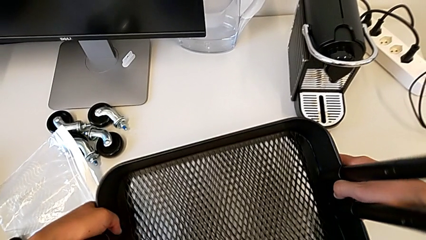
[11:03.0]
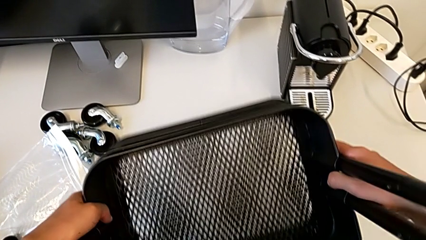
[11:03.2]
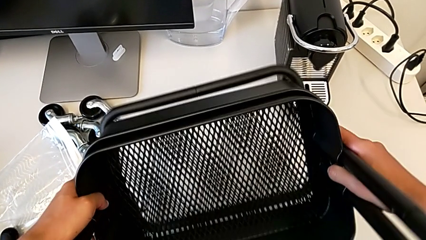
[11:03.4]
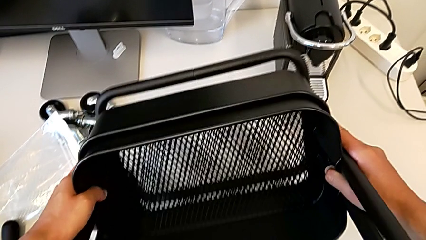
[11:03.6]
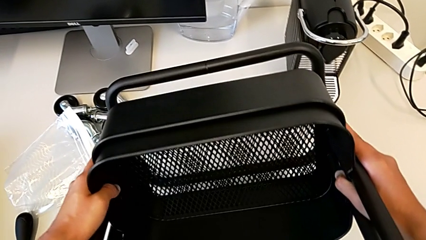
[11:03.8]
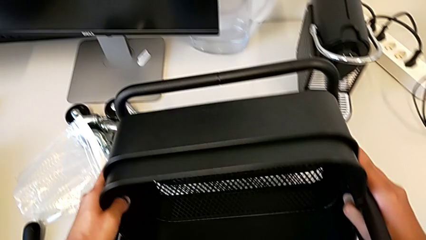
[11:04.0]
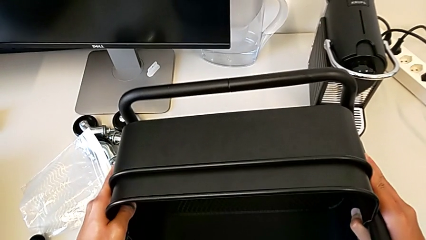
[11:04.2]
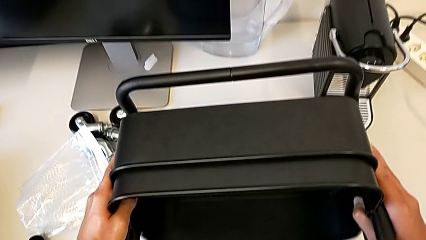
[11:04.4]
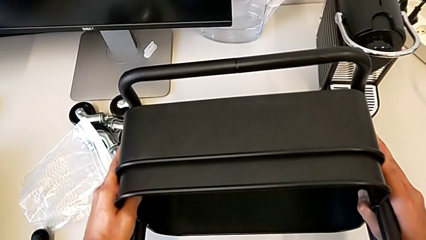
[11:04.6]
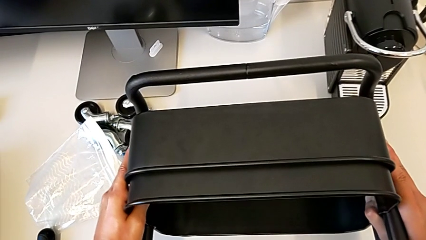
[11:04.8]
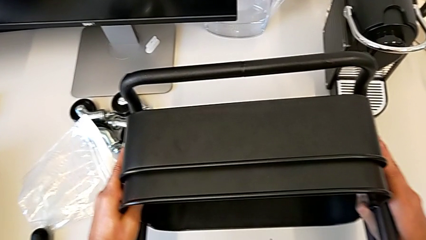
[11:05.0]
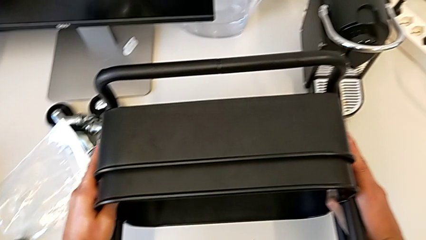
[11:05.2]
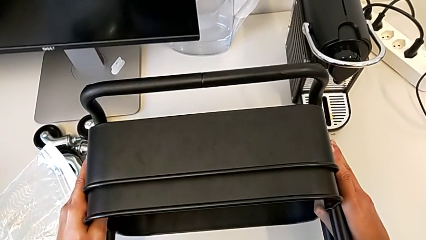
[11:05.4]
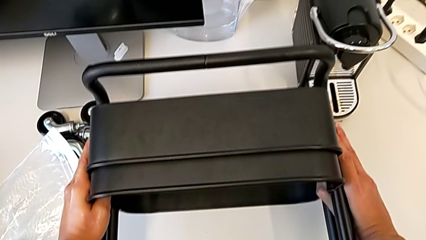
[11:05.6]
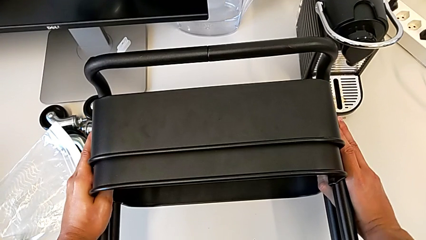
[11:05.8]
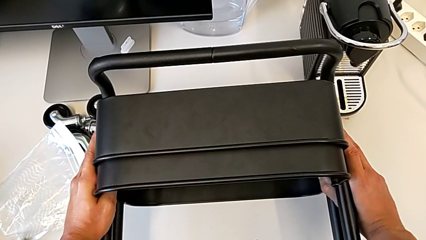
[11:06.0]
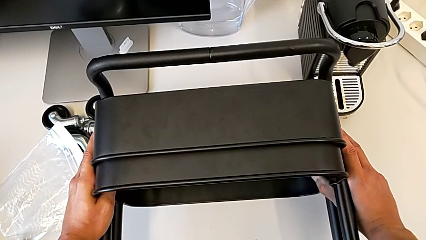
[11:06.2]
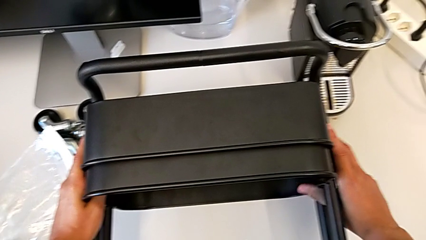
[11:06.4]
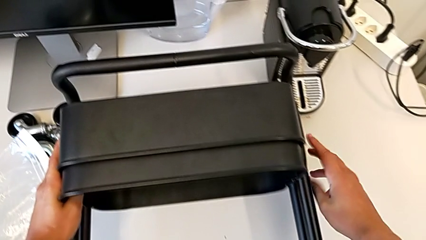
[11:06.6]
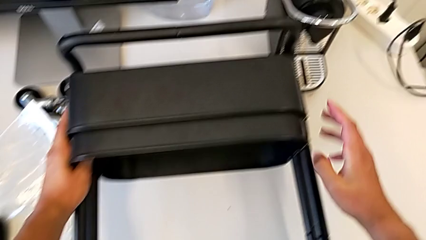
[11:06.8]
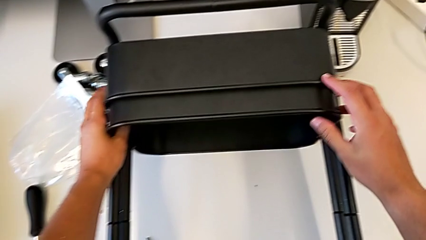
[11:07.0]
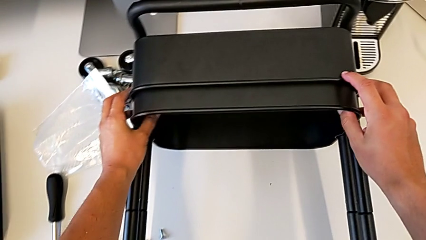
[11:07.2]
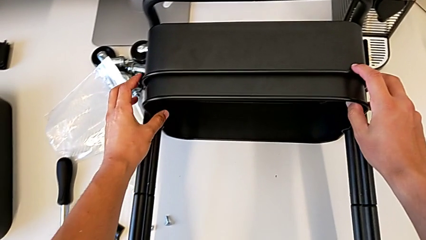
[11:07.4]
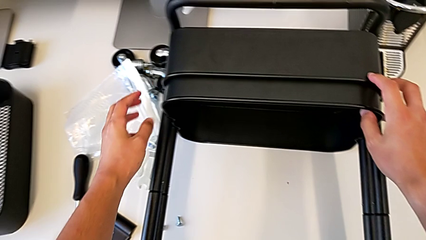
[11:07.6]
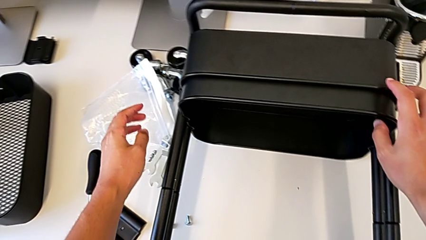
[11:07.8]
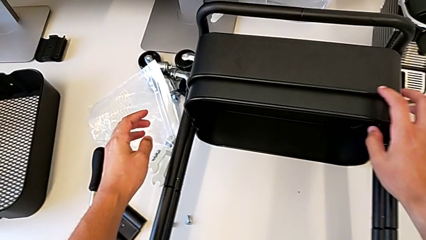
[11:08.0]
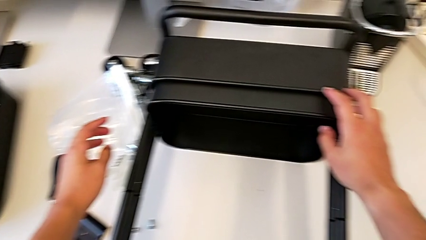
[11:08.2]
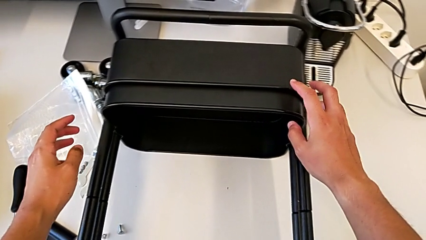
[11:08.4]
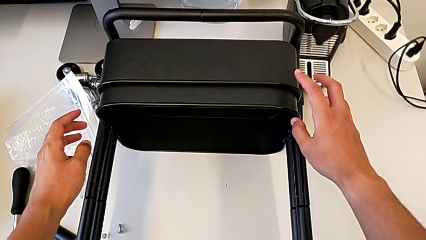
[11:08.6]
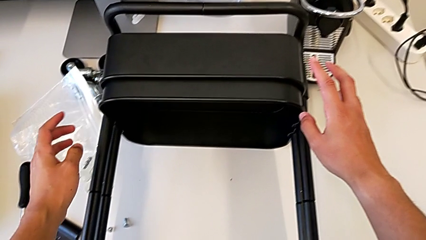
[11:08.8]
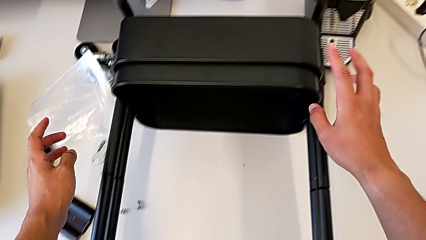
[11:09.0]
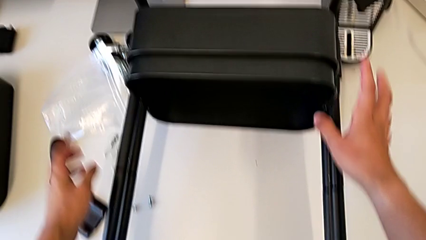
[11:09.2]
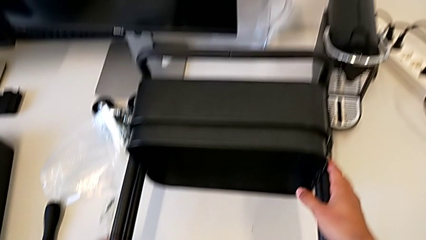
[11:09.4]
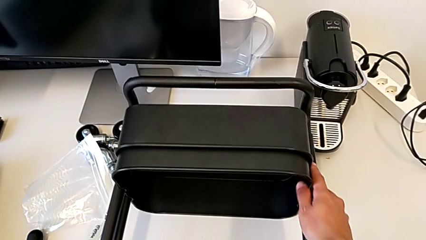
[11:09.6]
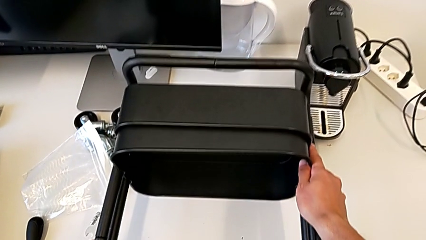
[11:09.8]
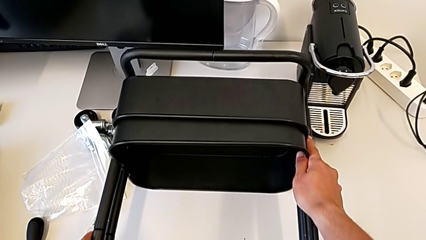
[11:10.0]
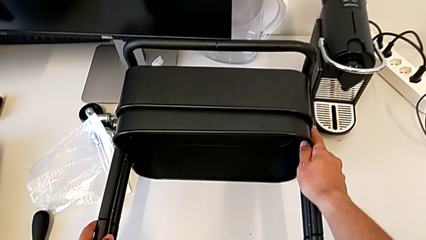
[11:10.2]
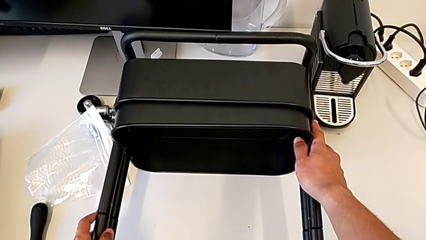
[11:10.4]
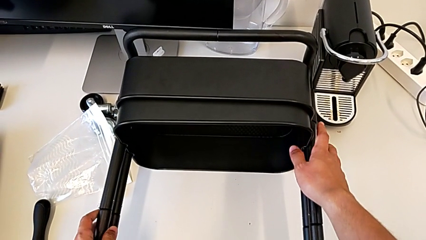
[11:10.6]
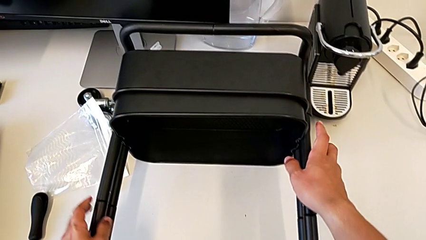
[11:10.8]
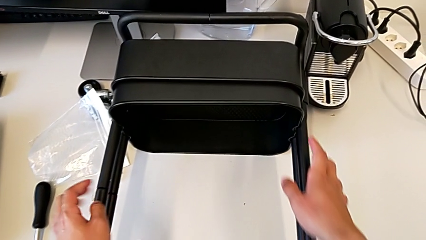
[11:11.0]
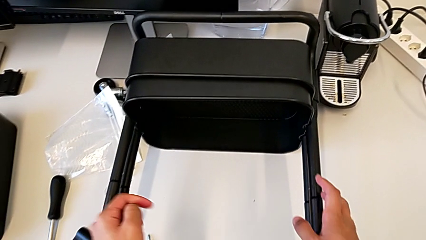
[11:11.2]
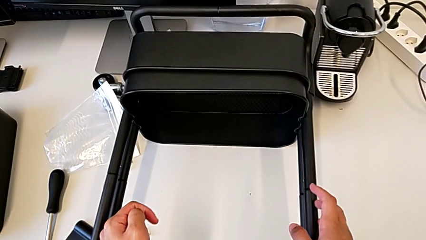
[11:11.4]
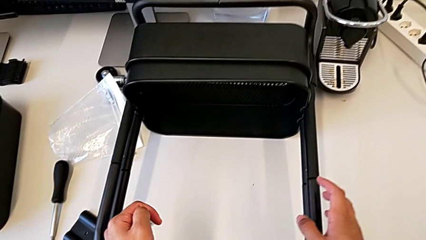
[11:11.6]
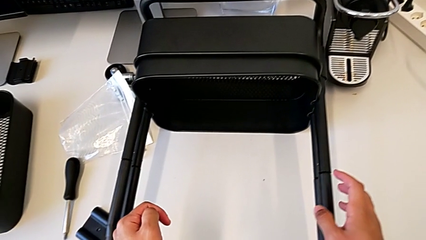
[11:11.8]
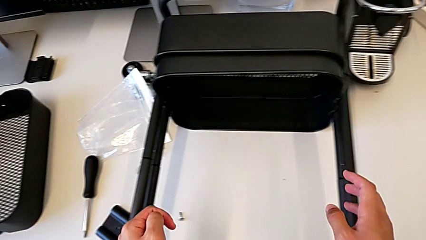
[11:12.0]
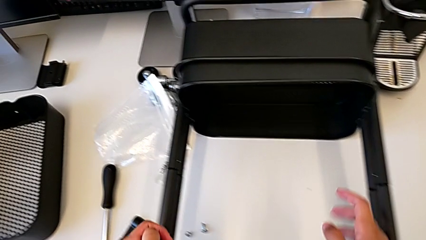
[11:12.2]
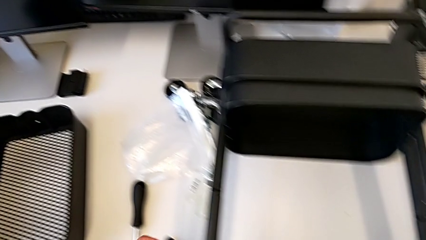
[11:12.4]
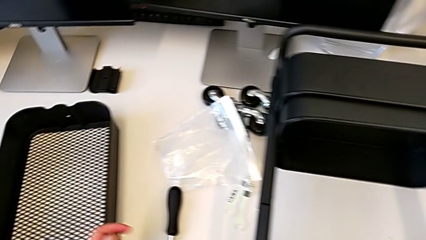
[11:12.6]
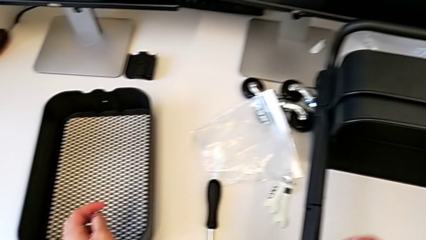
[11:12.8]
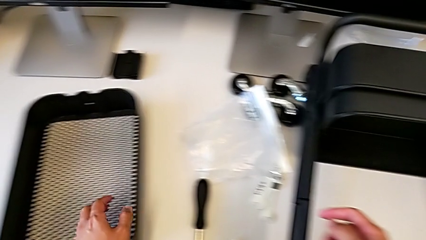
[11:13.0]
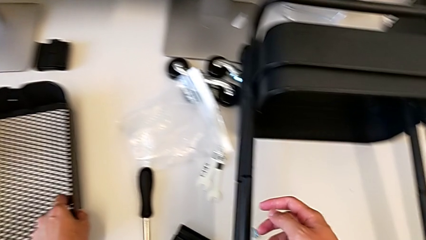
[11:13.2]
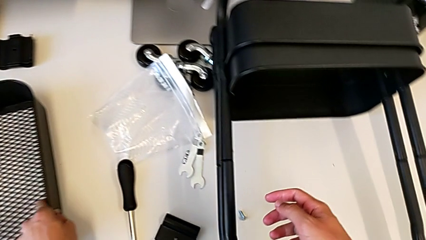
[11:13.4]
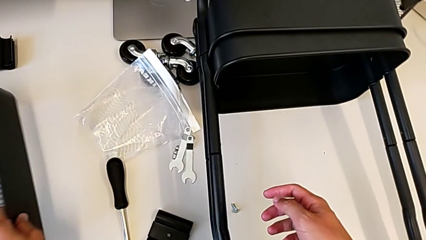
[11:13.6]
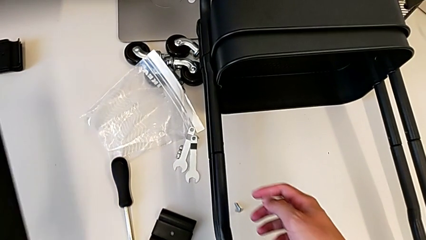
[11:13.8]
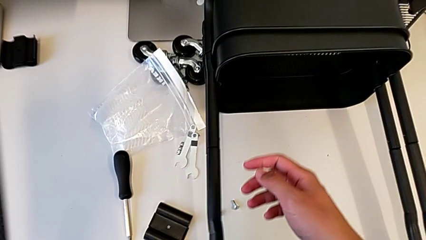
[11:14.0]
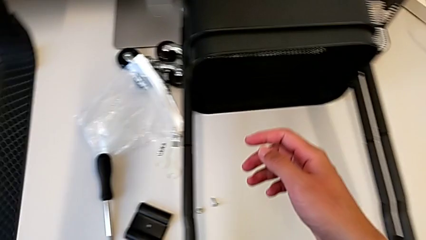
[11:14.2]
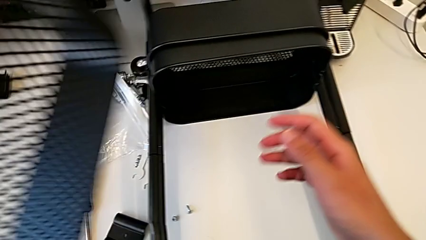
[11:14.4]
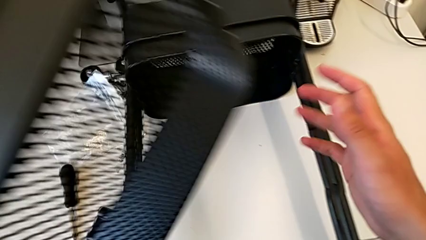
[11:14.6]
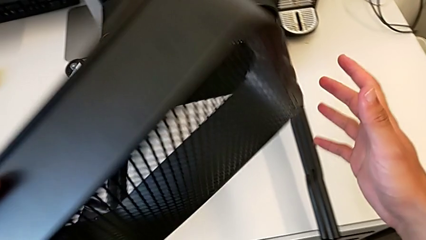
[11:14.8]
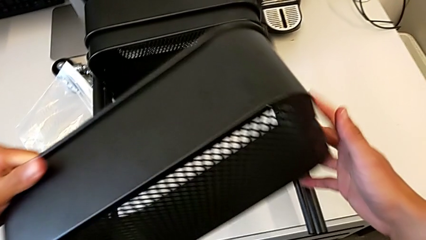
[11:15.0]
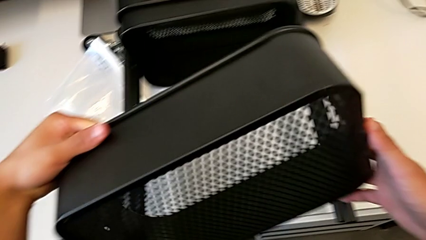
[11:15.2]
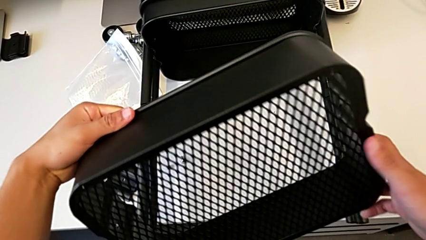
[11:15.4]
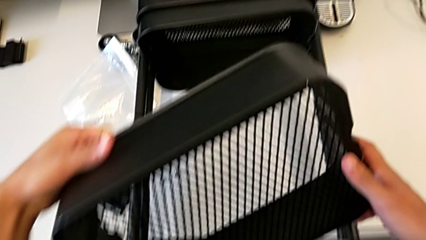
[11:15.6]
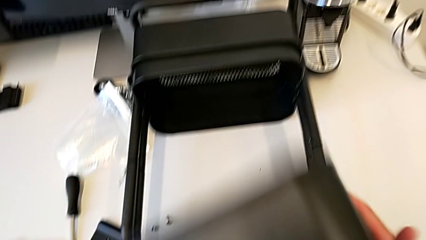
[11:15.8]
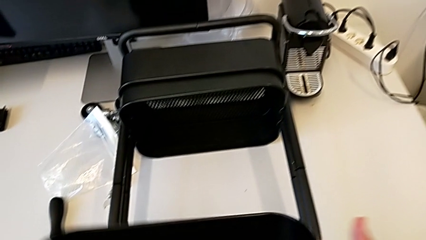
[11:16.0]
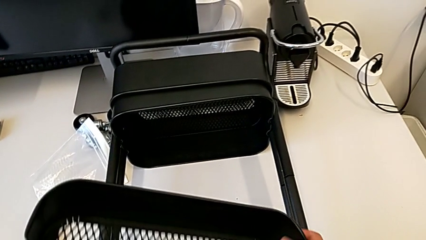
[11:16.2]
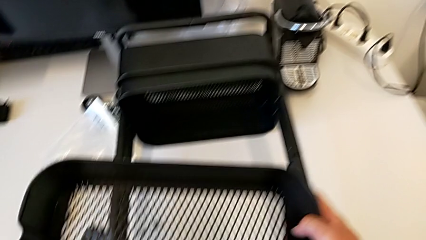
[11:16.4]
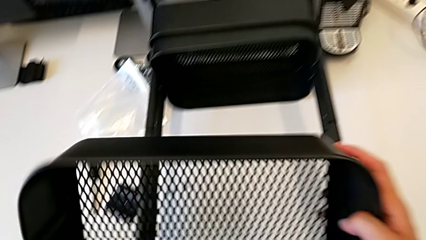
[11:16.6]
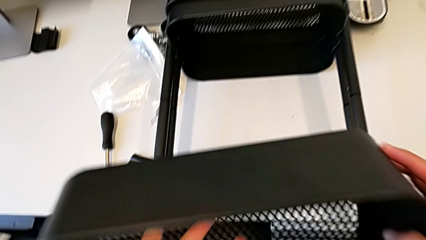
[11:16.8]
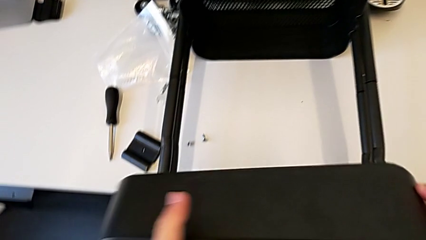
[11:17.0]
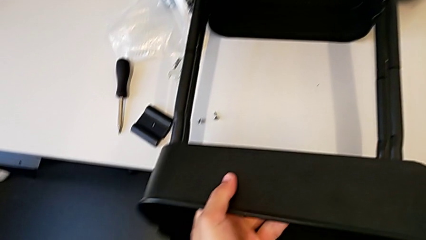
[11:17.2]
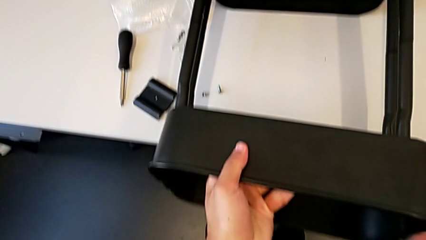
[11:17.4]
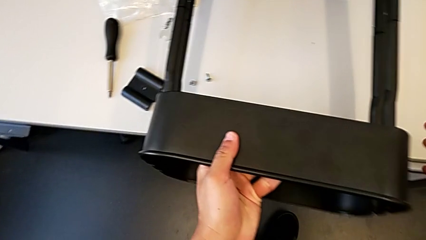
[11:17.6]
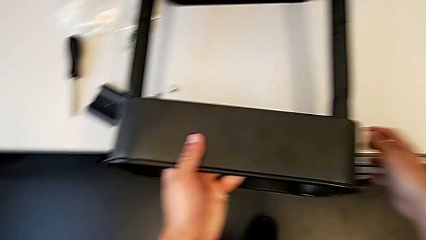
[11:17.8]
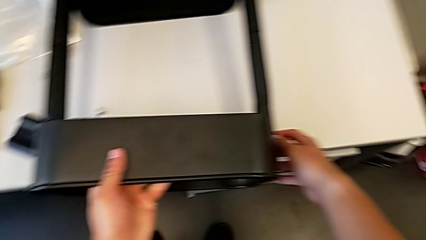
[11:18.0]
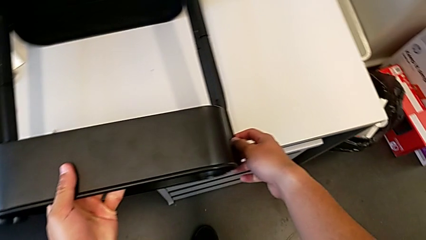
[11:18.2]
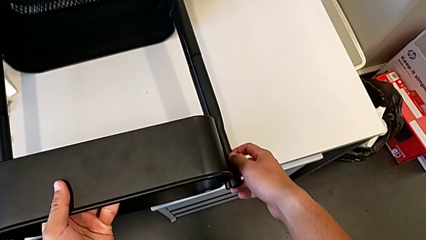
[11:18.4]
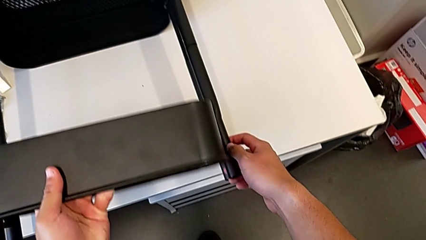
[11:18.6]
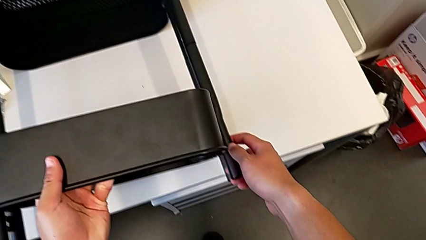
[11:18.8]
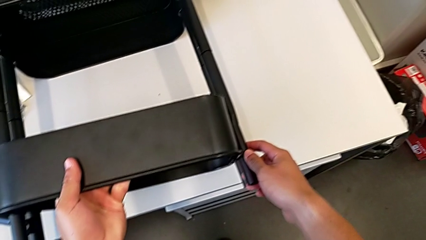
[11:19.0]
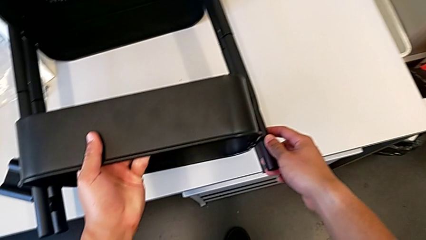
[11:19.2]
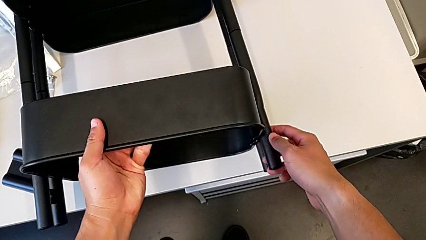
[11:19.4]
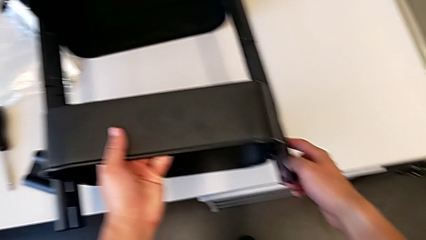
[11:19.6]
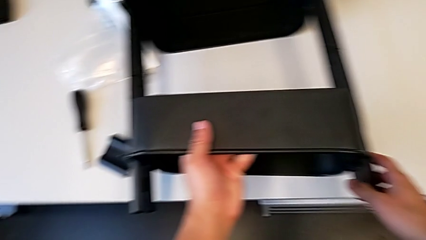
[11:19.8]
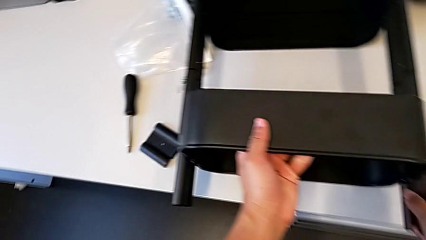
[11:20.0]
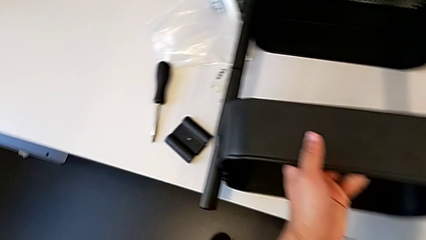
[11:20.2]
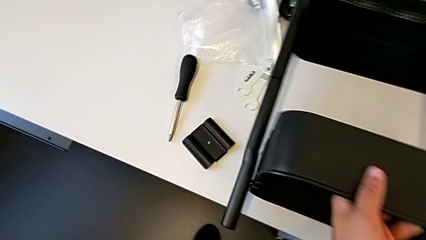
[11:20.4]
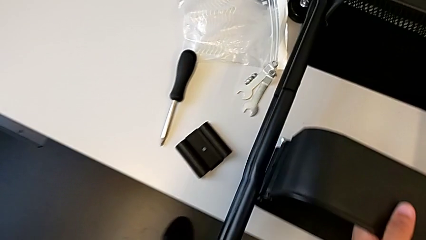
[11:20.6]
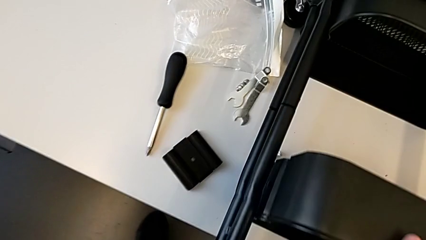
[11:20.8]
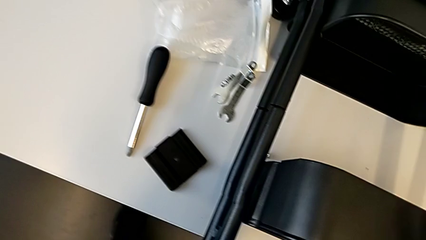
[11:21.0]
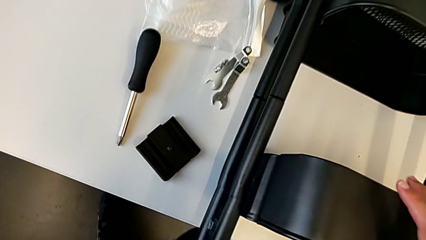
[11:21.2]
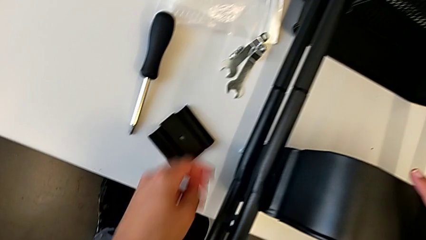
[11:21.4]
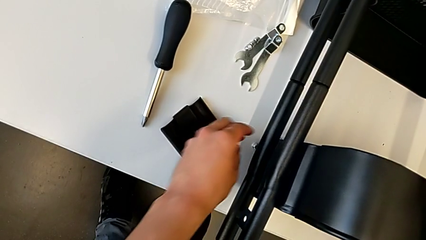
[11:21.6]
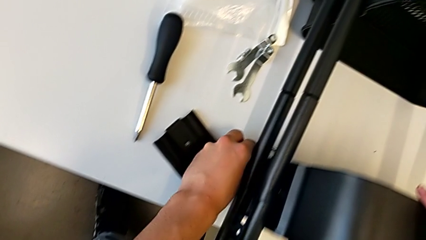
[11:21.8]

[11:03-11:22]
The camera wearer is screwing the first brackets of the bottom table. They flip the frame, inspect the utility cart and begin to insert the top grid tray.
